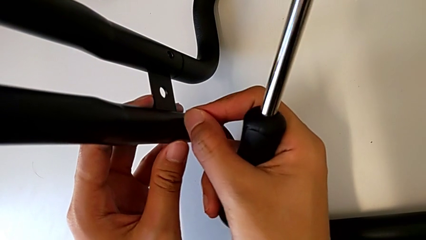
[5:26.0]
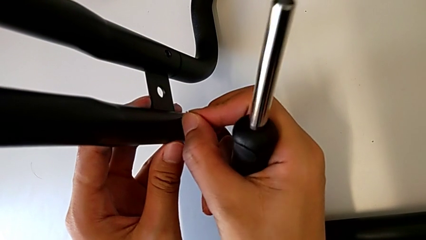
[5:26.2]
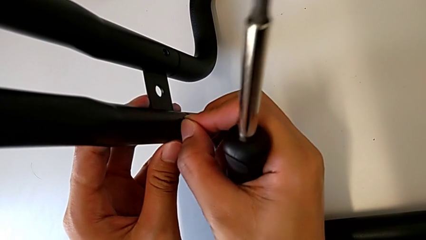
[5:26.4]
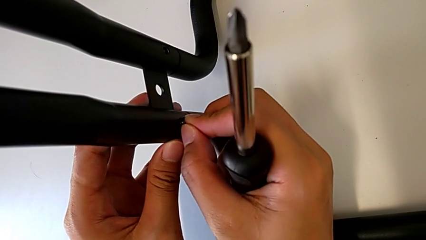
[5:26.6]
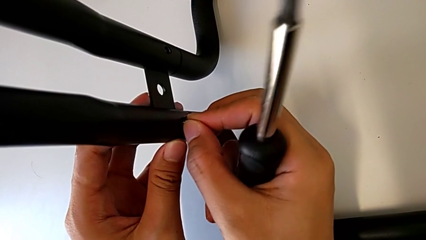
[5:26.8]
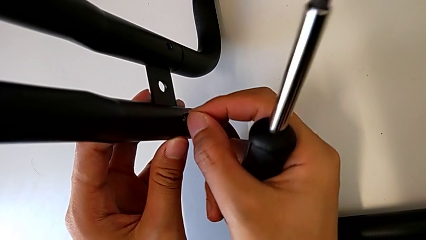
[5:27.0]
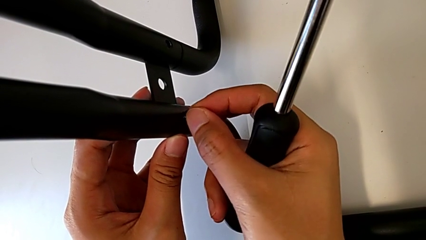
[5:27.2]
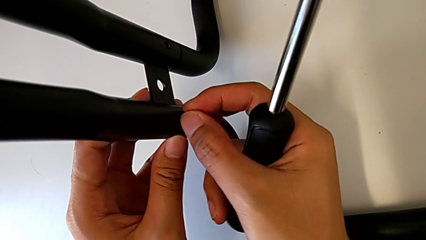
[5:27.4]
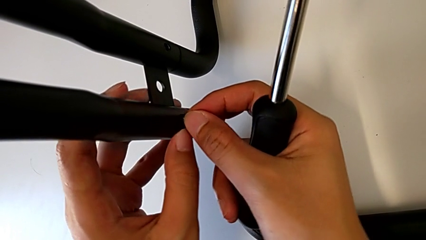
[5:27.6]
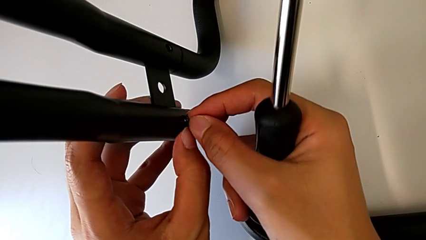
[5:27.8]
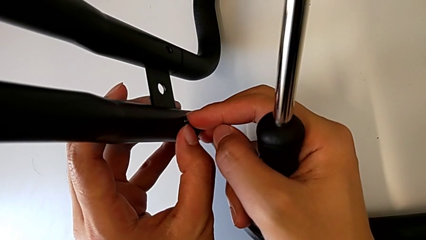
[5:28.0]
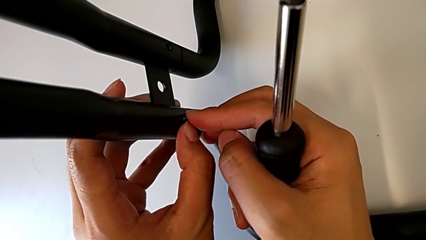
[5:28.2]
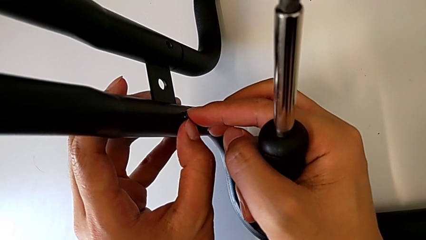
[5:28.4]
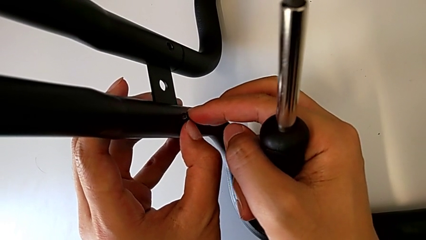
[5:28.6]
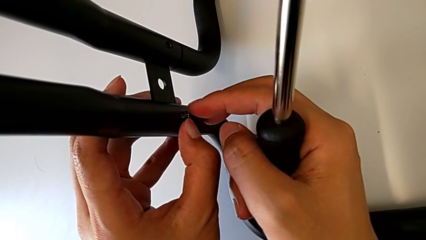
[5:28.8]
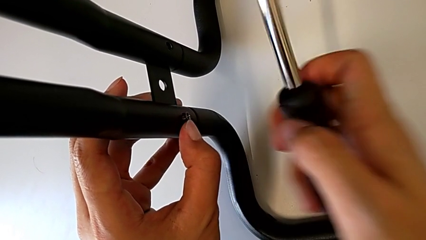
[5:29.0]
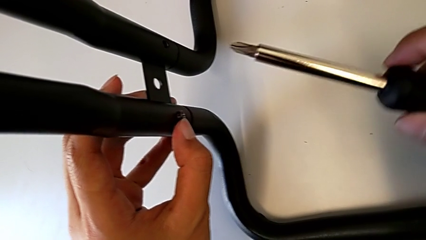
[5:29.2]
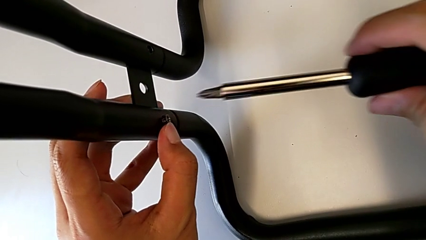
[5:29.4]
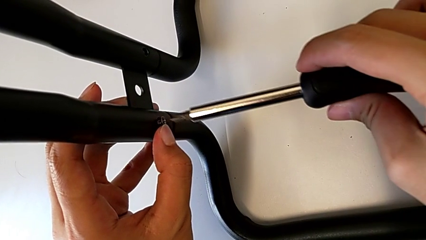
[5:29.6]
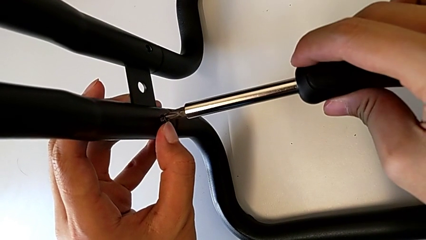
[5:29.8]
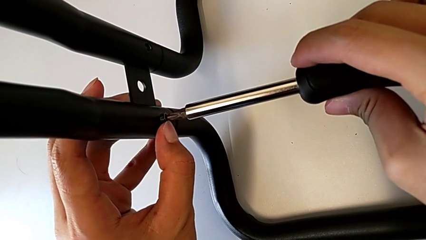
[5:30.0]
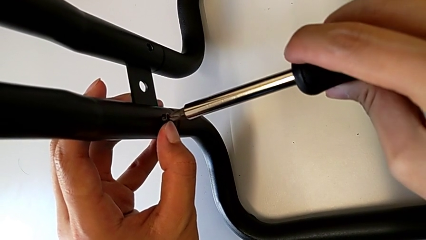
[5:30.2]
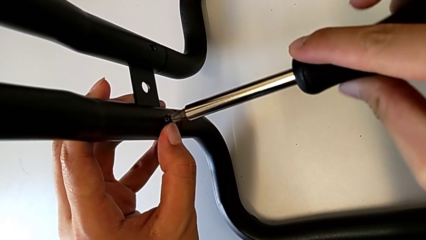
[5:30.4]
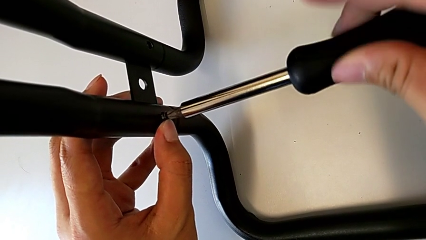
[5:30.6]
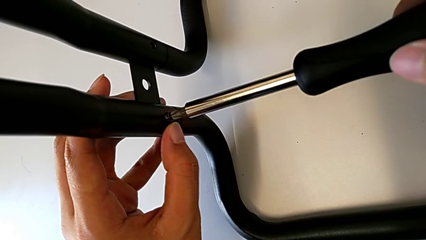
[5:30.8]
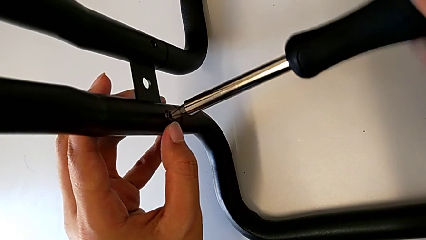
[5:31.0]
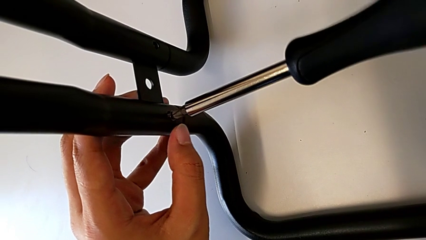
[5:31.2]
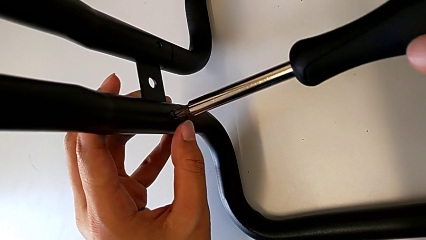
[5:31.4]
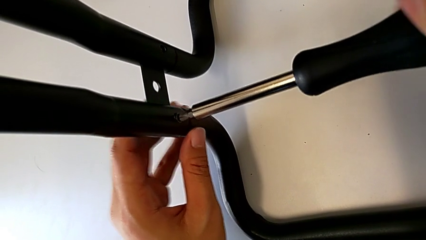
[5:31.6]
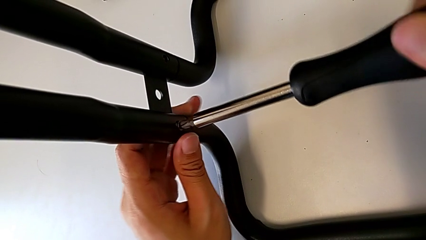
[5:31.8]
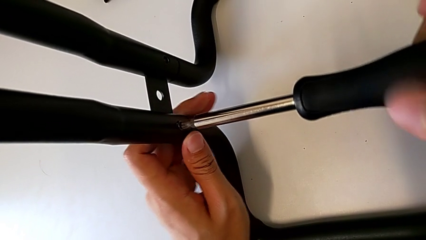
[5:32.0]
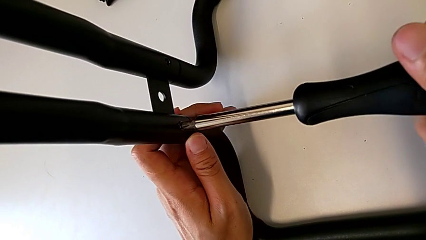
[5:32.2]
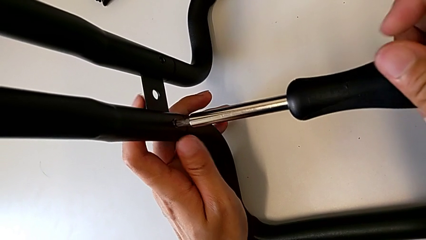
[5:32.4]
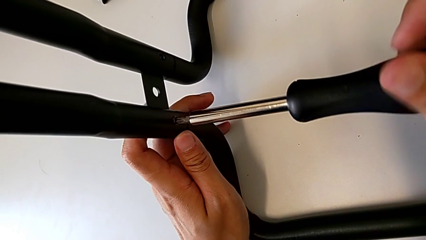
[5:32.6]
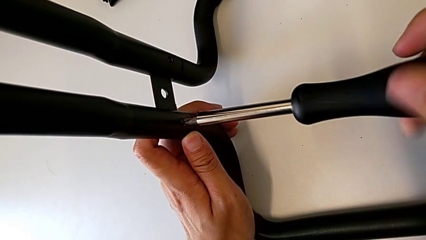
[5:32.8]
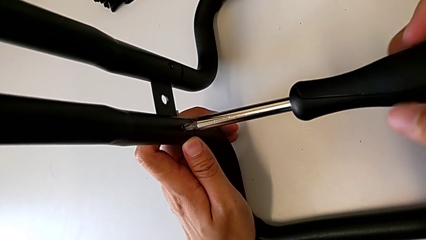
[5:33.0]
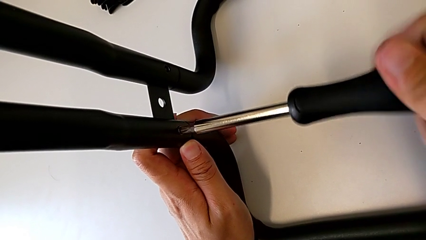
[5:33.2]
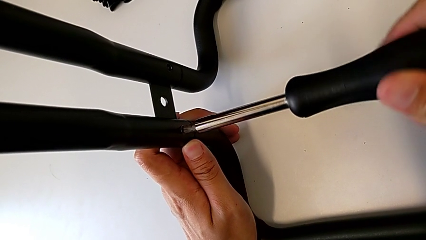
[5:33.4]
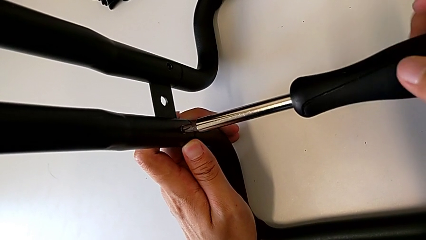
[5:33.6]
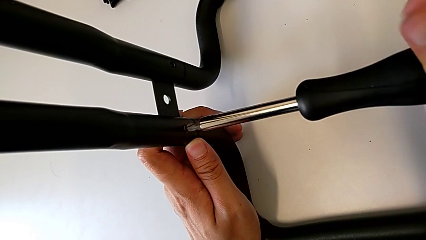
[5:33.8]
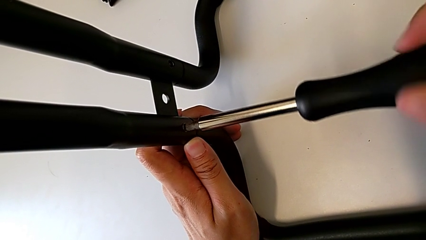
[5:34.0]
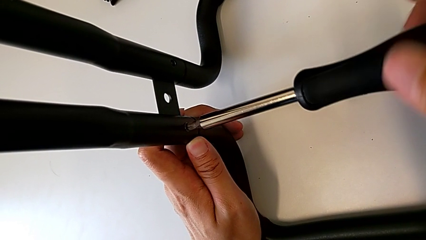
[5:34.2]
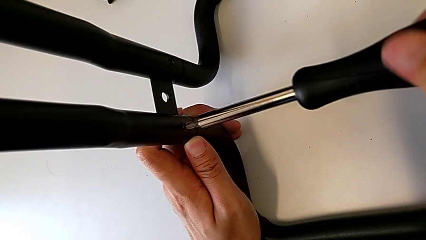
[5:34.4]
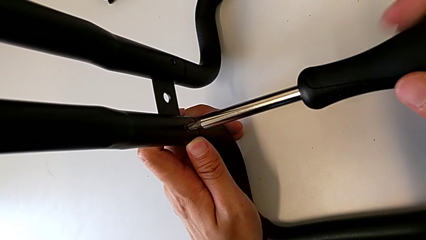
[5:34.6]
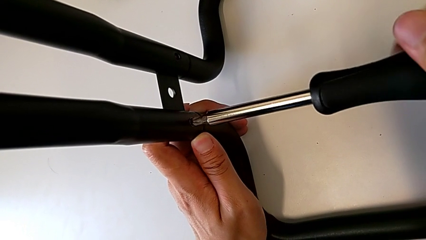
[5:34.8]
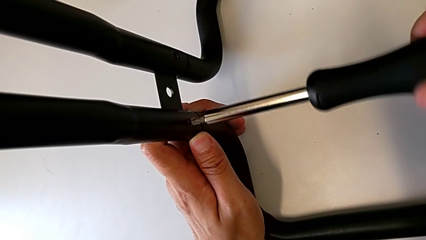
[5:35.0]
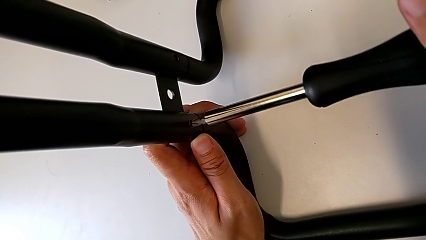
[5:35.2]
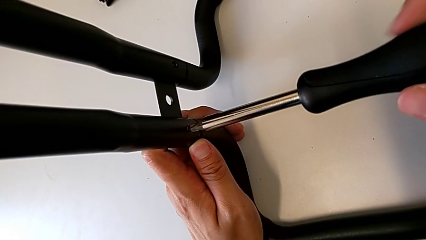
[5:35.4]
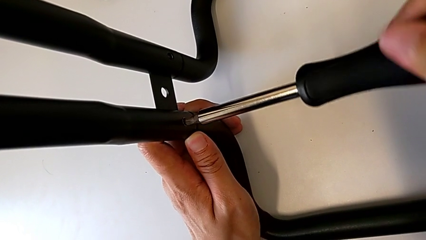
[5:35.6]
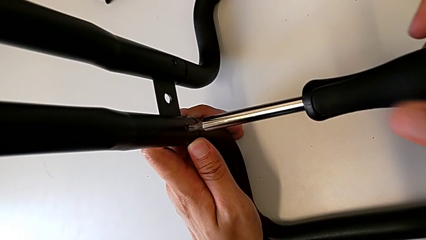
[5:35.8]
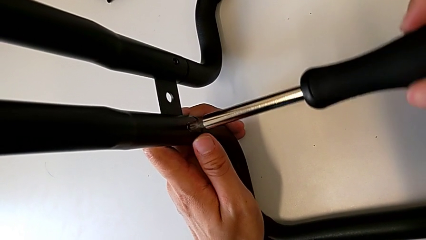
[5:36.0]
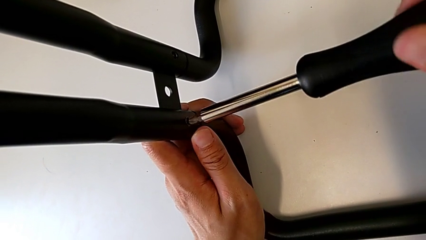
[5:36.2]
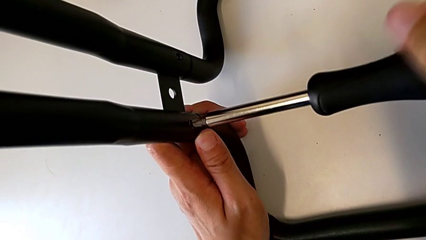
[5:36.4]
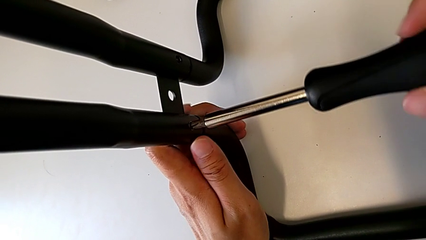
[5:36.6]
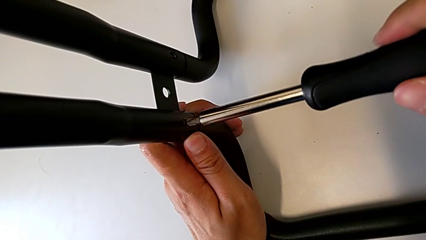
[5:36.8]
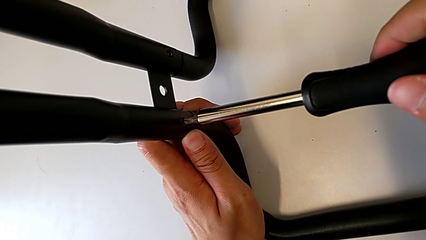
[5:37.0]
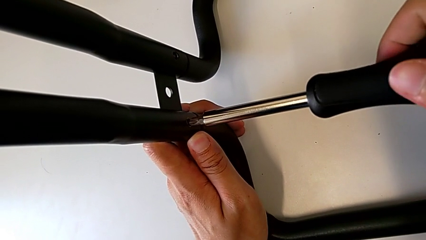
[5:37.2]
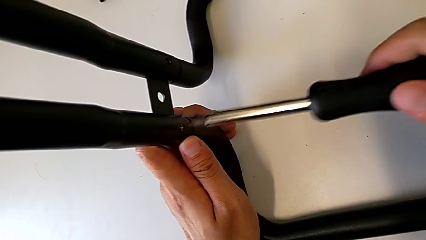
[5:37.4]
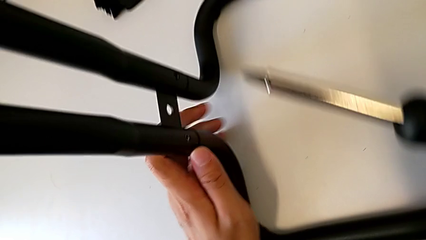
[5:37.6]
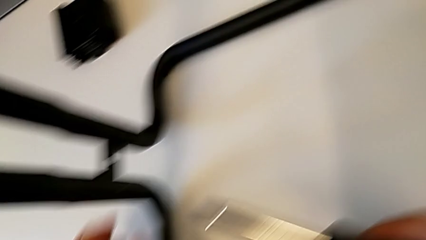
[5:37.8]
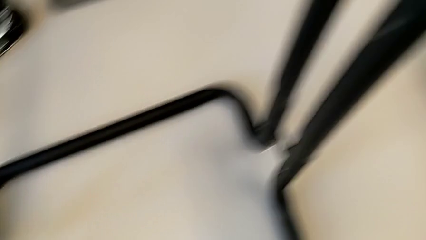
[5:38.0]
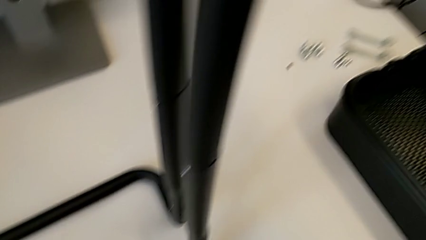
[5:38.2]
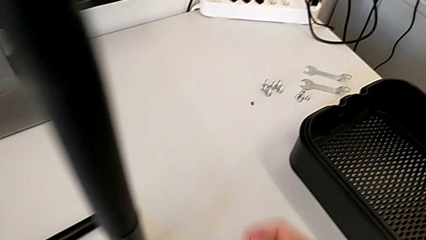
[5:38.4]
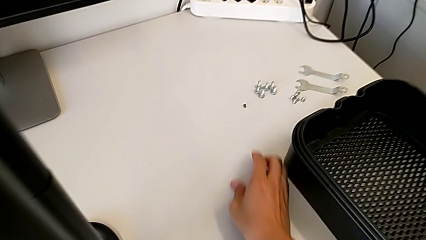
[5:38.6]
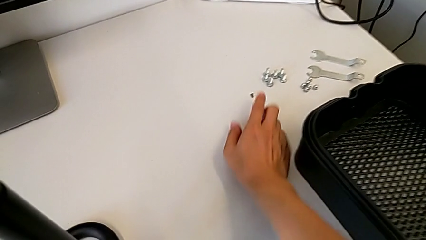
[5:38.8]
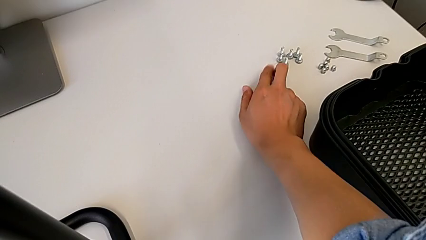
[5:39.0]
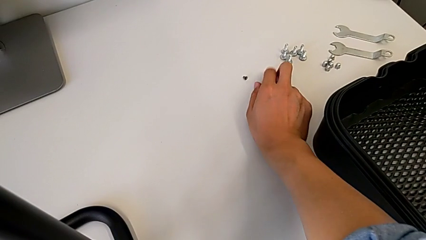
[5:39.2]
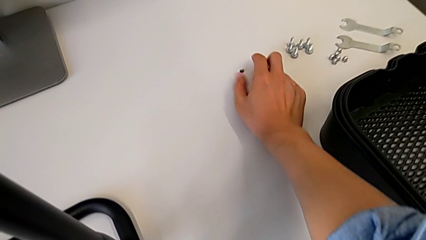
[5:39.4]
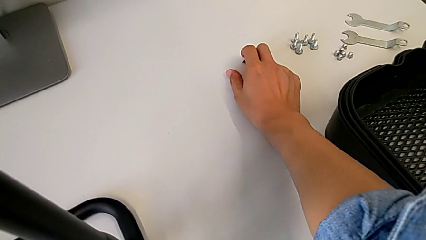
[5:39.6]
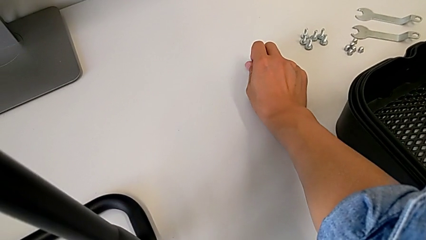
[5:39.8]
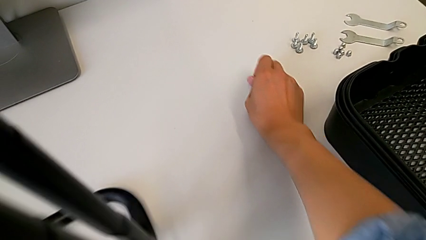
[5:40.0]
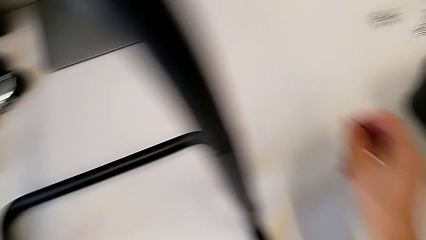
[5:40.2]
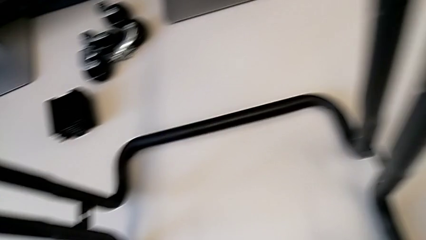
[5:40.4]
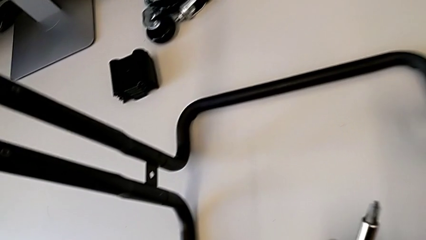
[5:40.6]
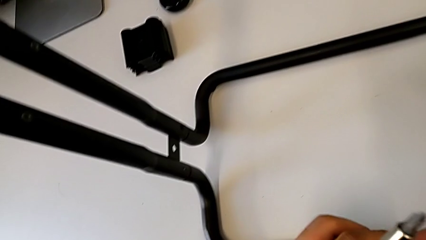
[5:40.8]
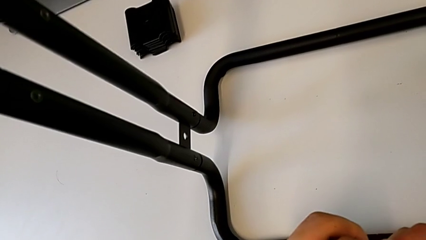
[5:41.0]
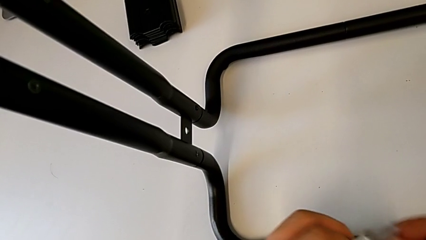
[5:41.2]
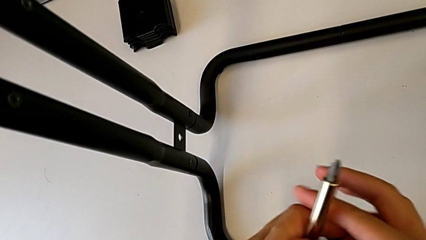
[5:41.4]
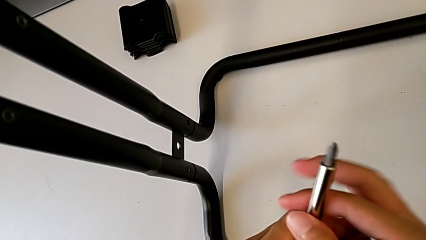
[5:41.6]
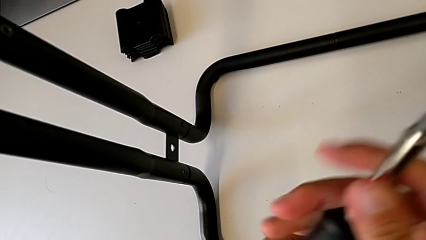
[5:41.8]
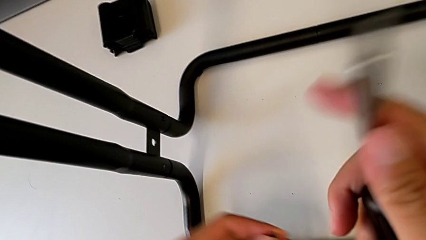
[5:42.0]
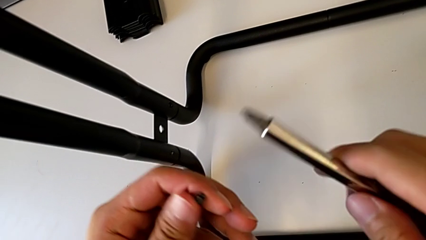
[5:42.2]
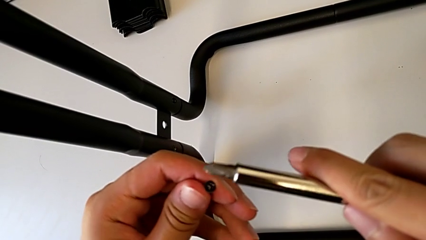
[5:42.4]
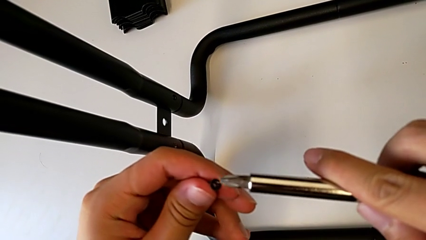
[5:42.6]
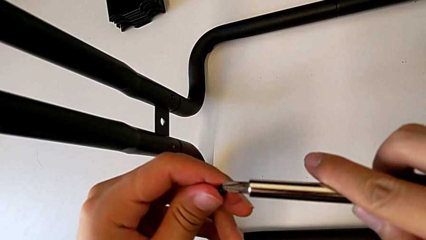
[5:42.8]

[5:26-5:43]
The camera wearer is assembling the base frames and side bars. They screw the first screw and begin to screw the second screw.
